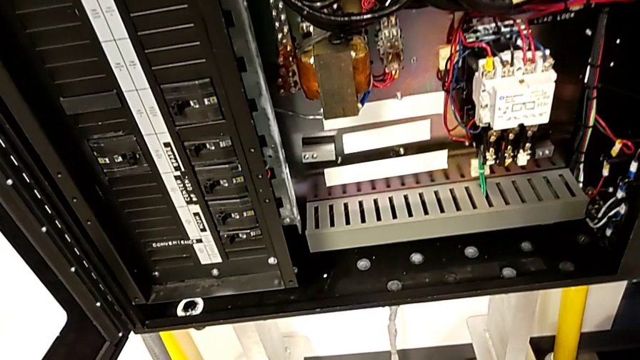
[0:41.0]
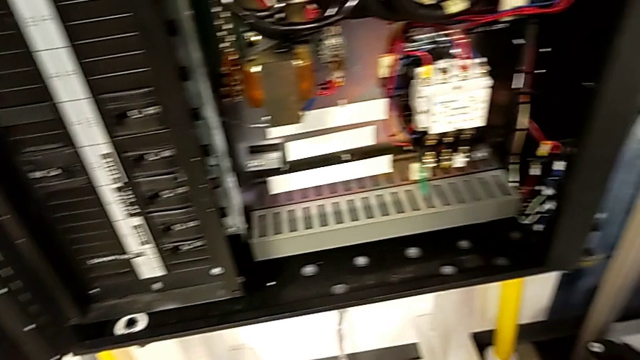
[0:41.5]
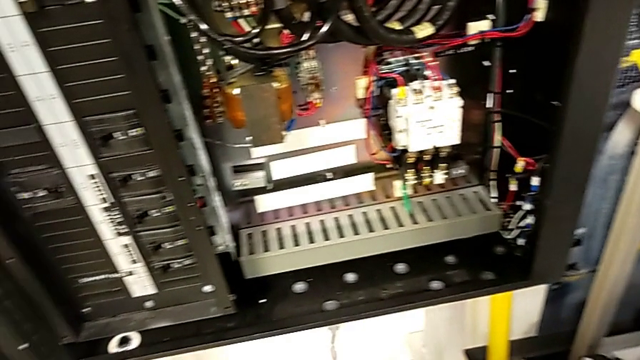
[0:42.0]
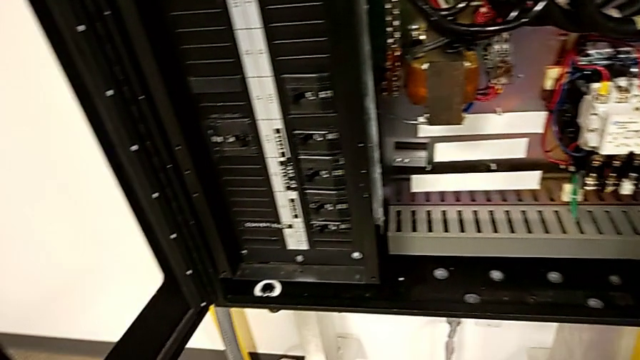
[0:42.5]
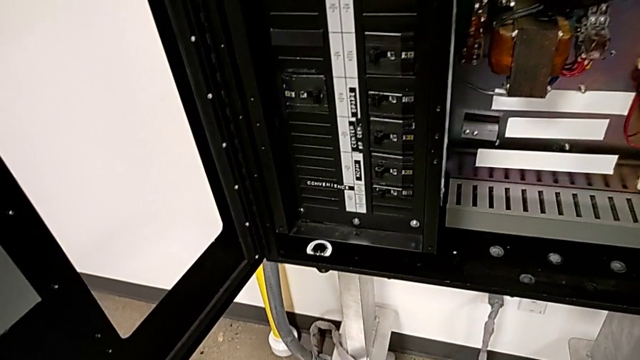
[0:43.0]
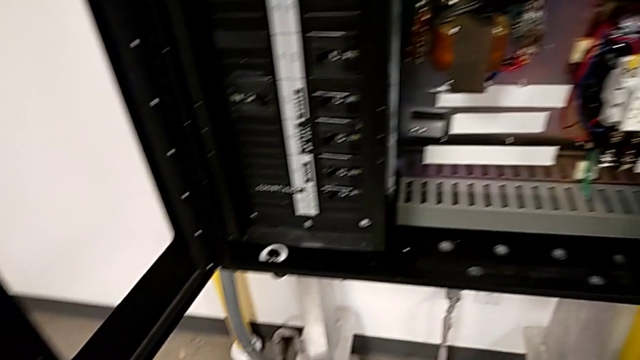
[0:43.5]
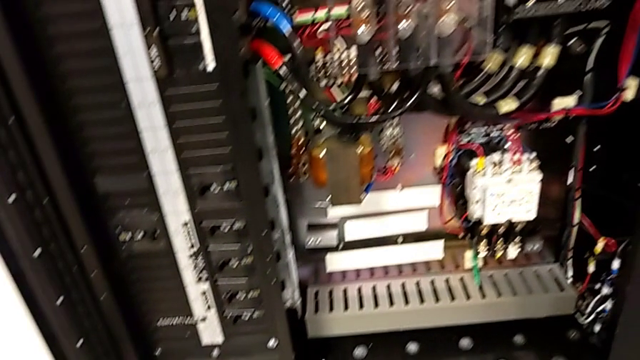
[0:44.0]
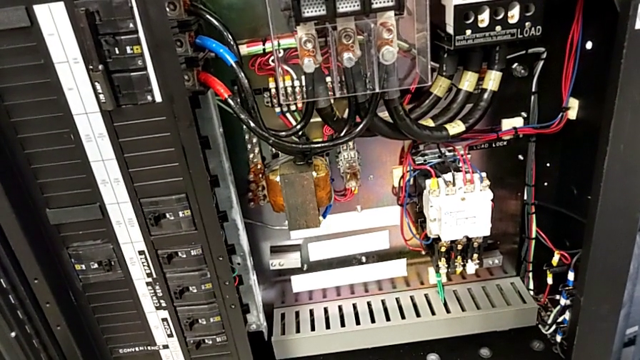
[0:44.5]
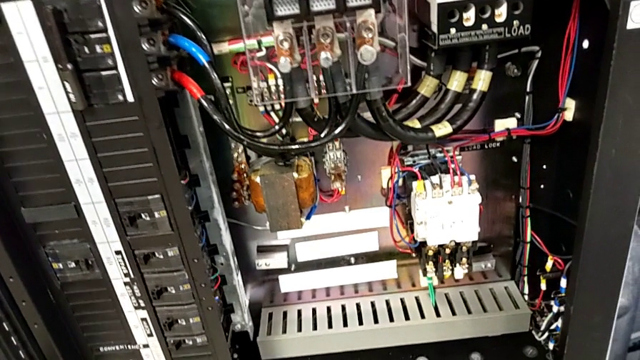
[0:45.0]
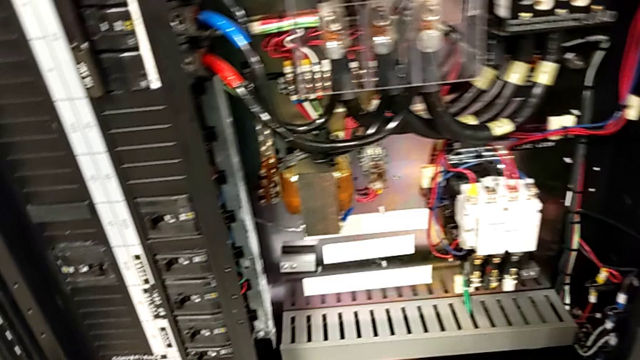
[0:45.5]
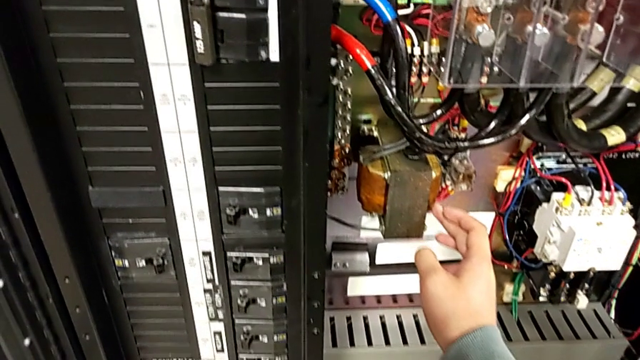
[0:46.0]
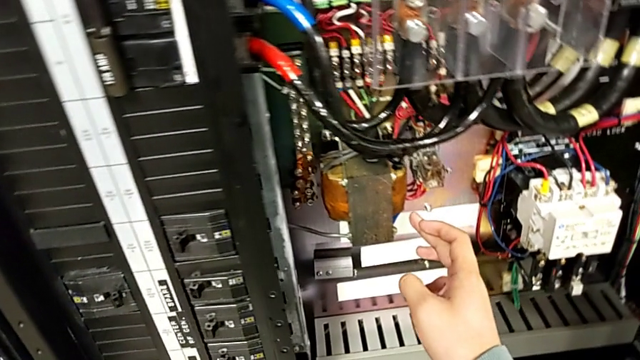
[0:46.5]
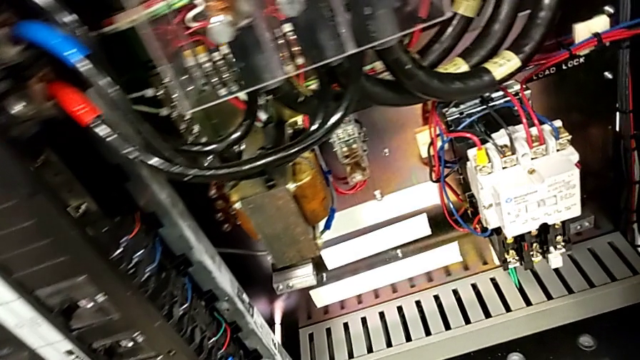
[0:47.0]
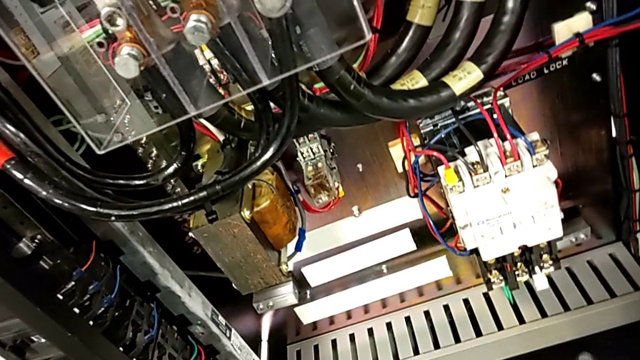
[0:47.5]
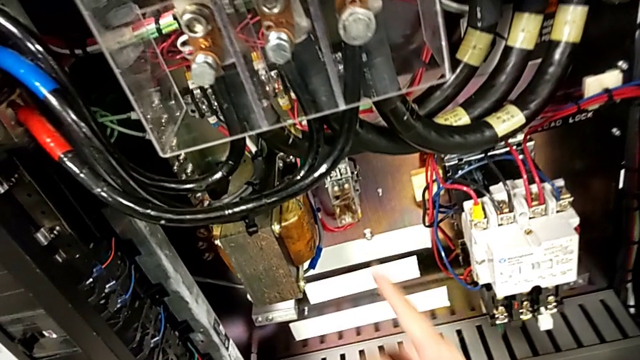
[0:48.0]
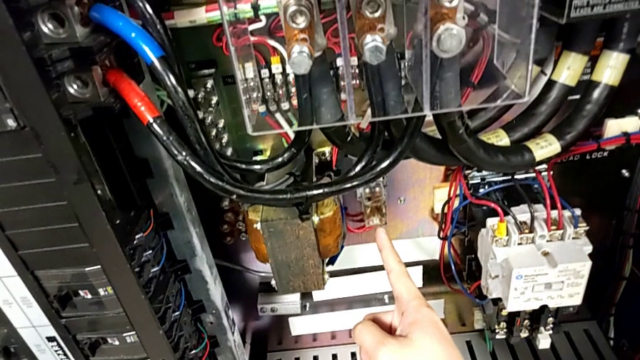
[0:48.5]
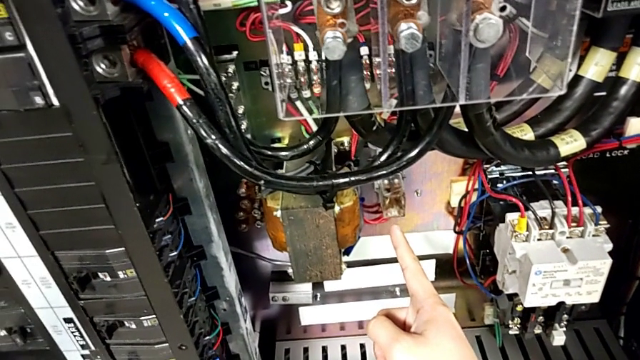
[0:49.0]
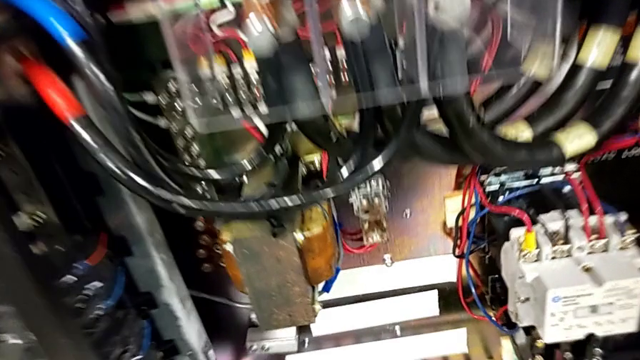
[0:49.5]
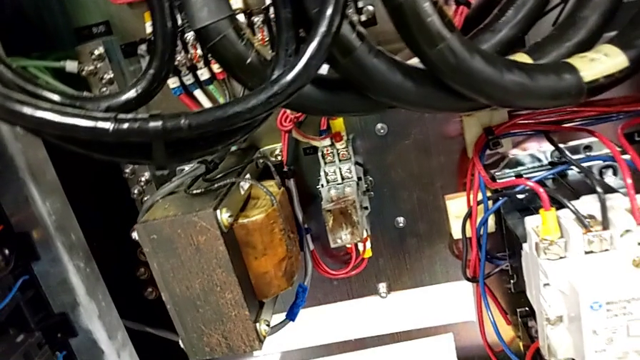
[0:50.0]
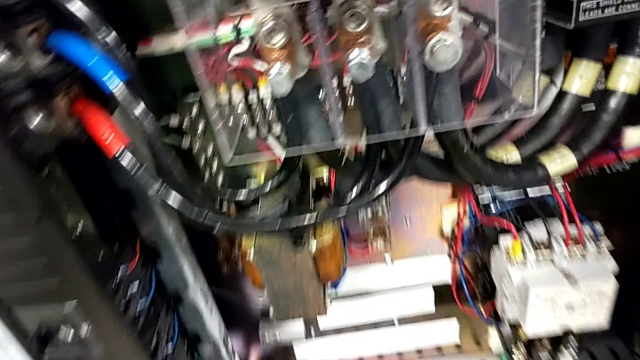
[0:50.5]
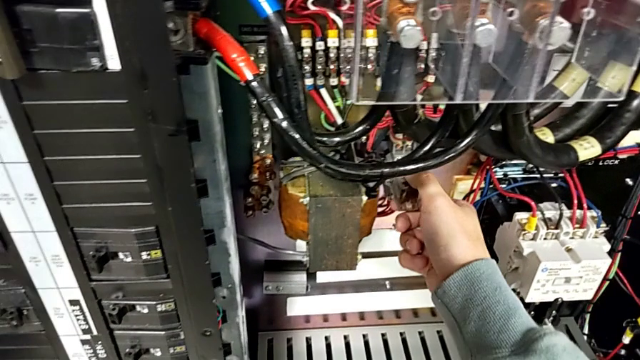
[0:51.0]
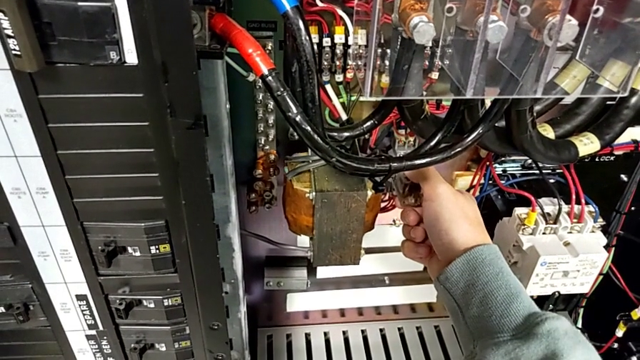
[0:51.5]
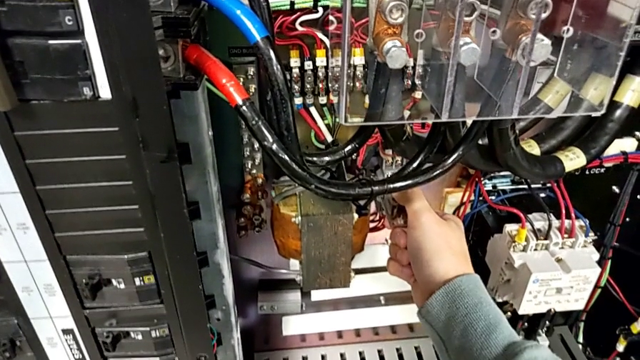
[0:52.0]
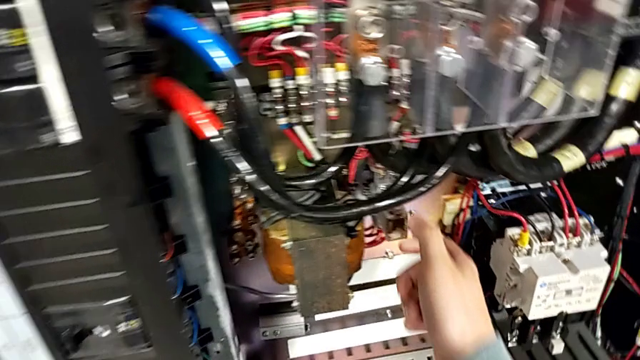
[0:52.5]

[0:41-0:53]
The camera wearer is detaching the damaged circuit breaker. They wrongly touch the coil, point at the circuit breaker and pull it.

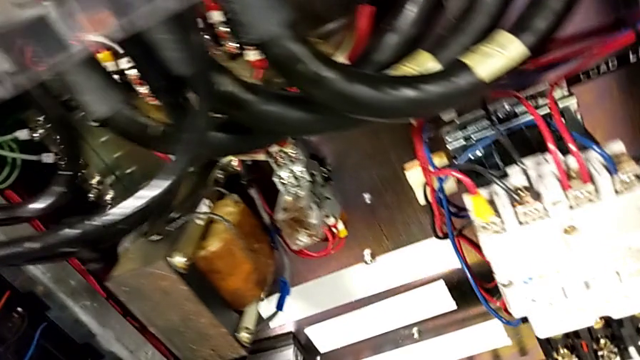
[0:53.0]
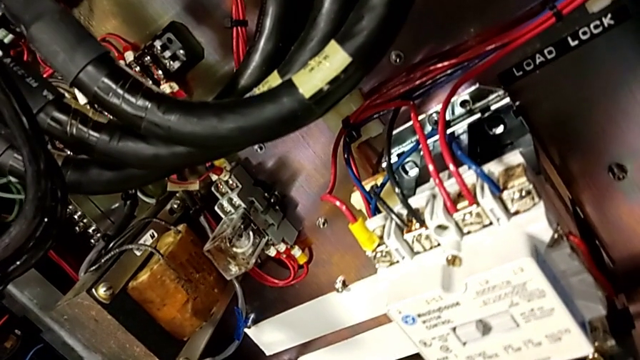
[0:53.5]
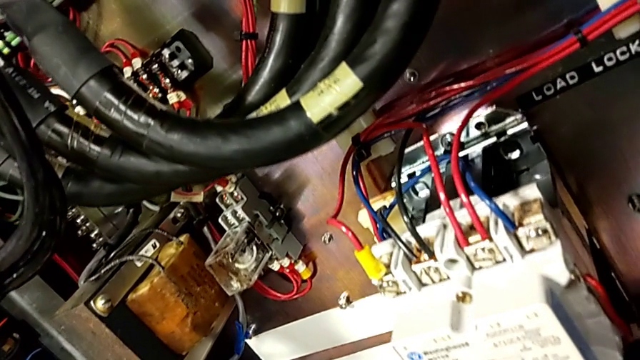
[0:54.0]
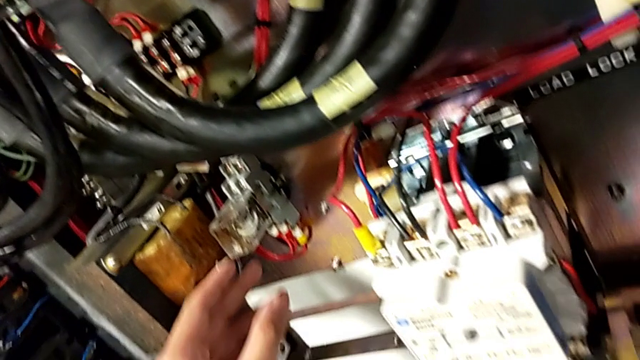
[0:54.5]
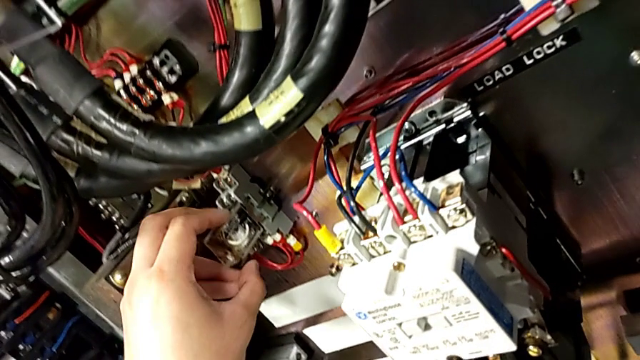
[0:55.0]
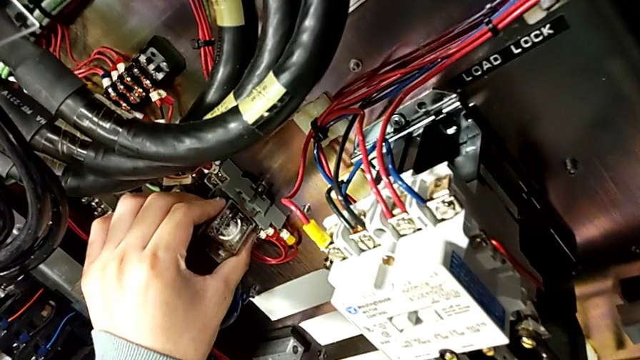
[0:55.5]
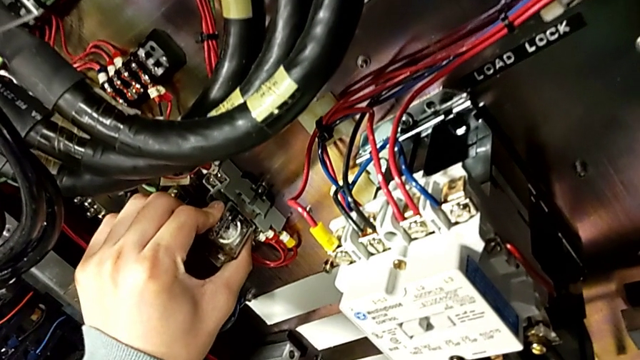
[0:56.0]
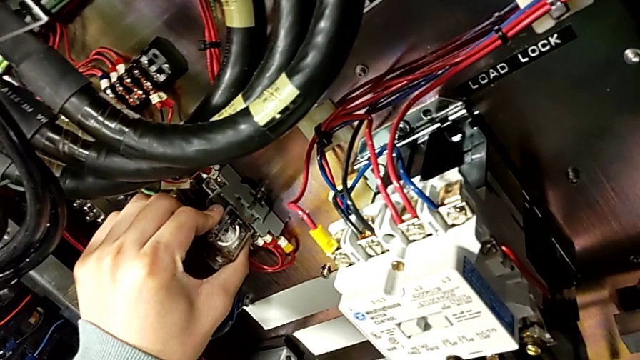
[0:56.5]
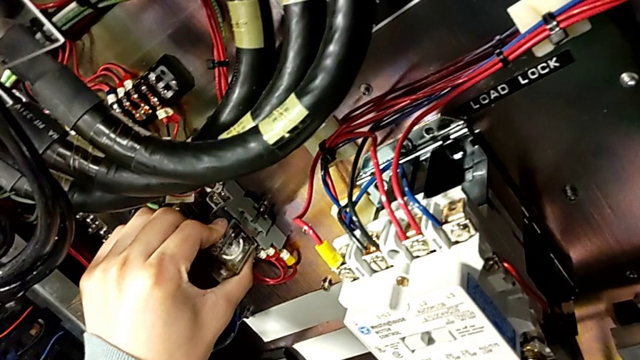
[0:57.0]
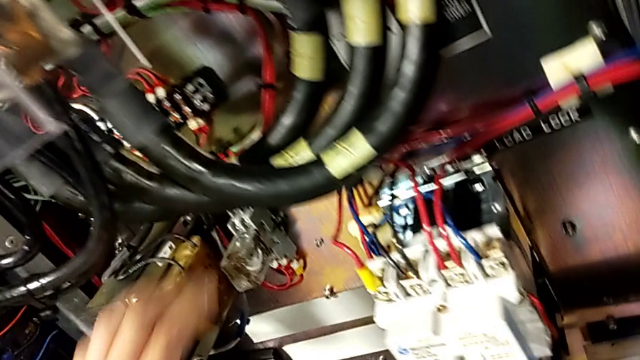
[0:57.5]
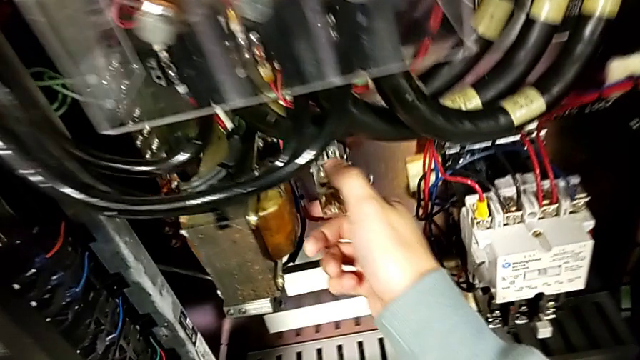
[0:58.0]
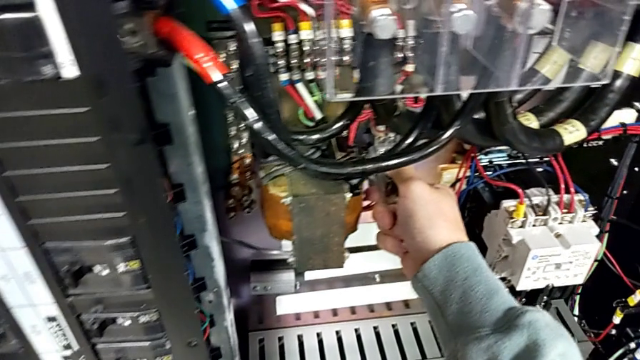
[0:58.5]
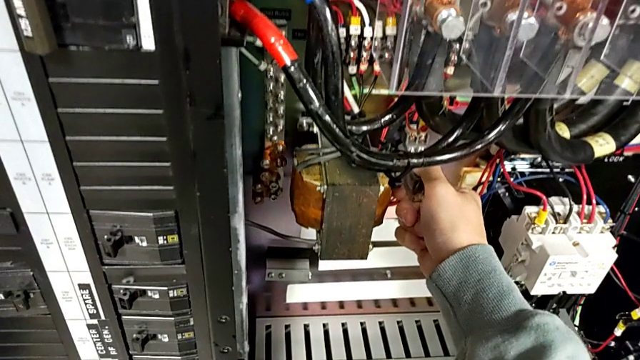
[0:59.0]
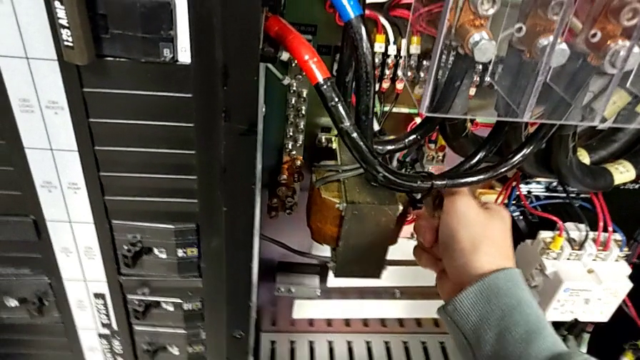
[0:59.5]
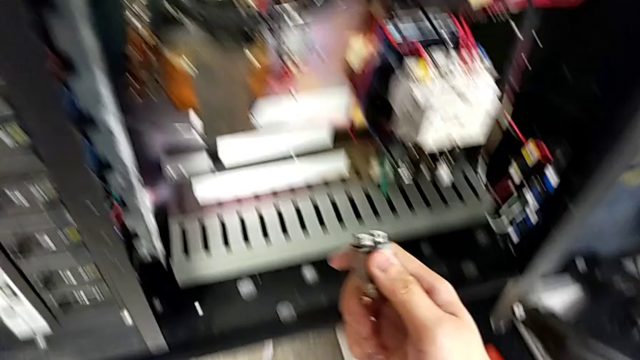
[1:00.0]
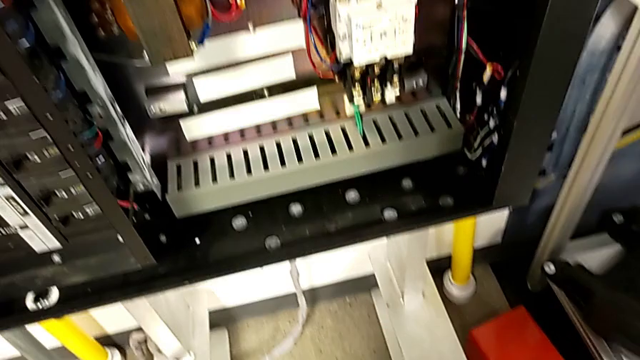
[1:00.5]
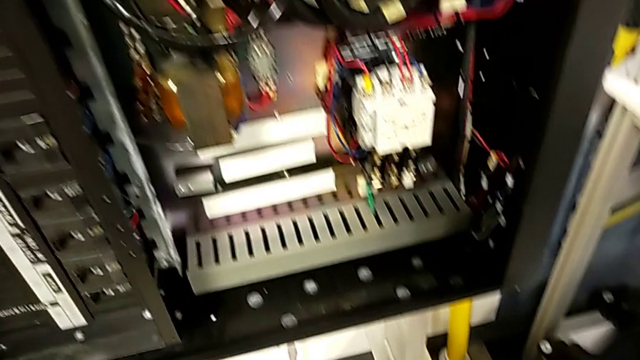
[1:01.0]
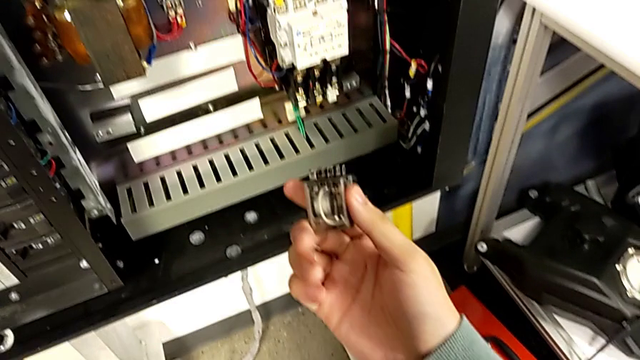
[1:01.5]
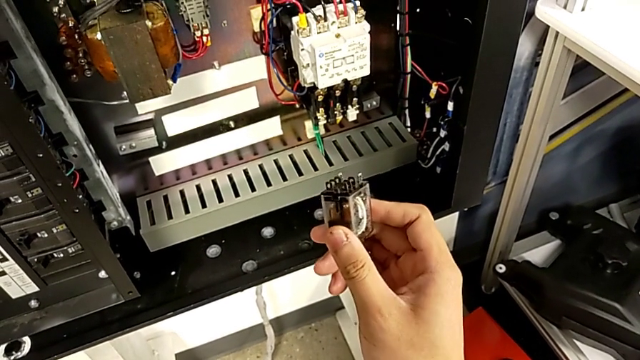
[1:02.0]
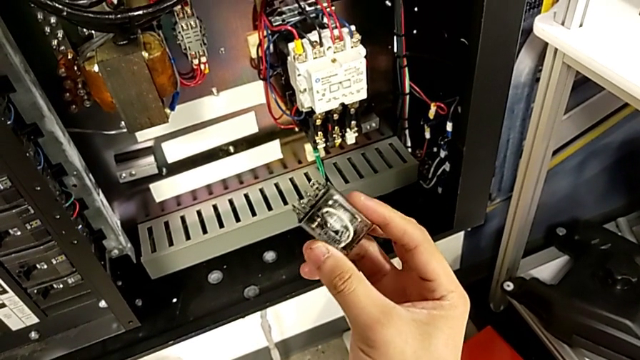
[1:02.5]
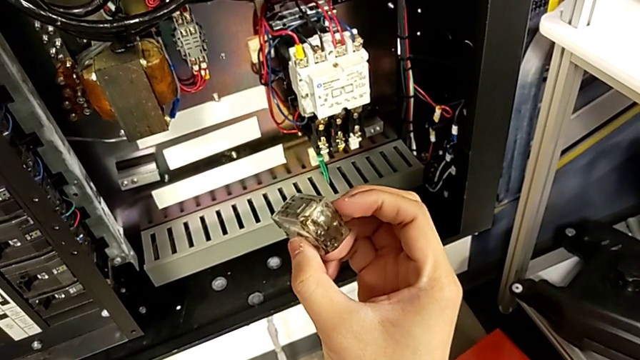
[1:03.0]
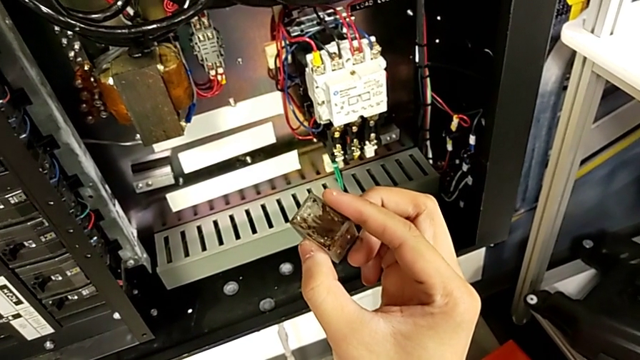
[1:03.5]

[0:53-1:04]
The camera wearer is detaching the damaged circuit breaker. They grab the circuit breaker, wrongly pull it, failing to pull it out the first time, withdraw it and begin to inspect it.
